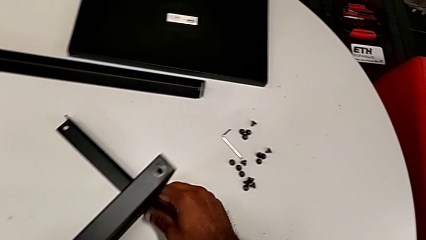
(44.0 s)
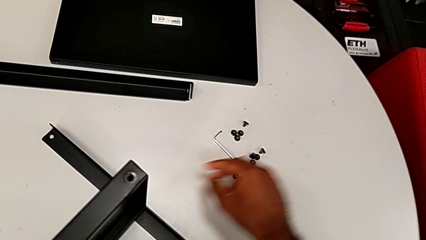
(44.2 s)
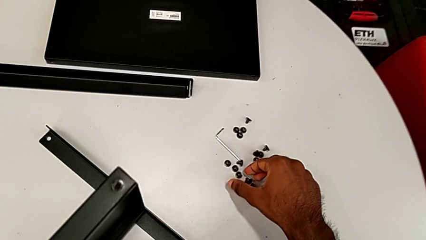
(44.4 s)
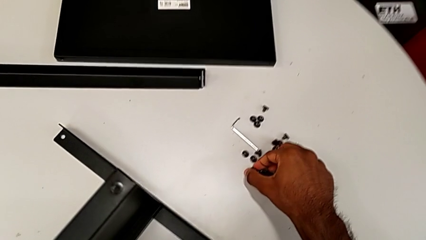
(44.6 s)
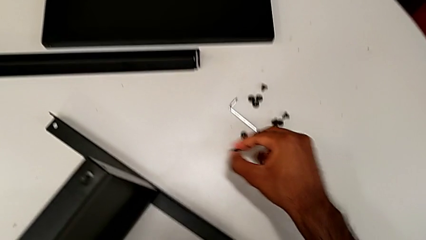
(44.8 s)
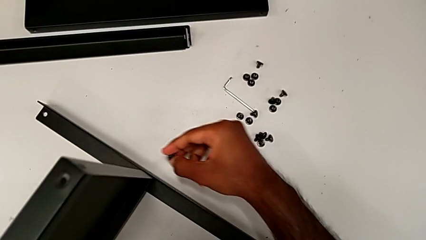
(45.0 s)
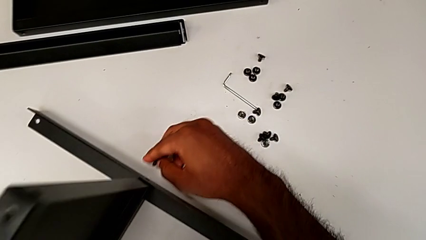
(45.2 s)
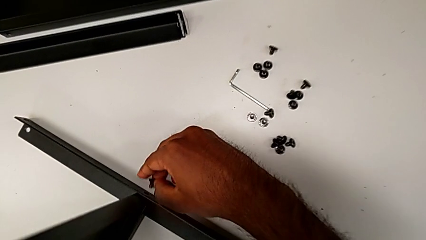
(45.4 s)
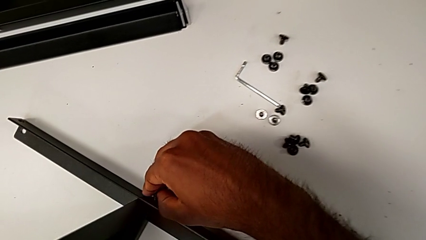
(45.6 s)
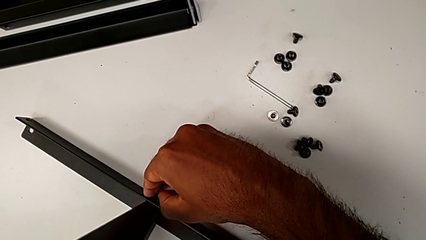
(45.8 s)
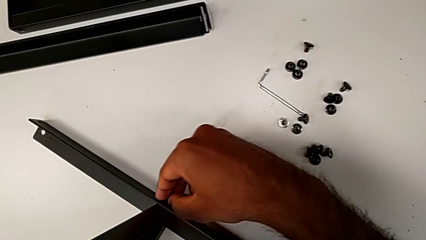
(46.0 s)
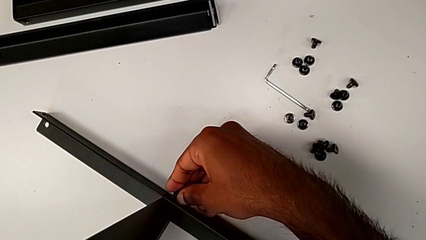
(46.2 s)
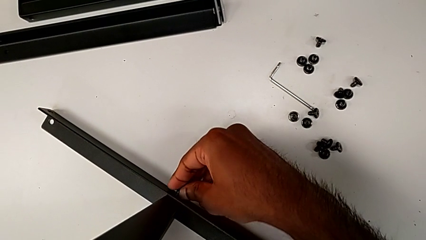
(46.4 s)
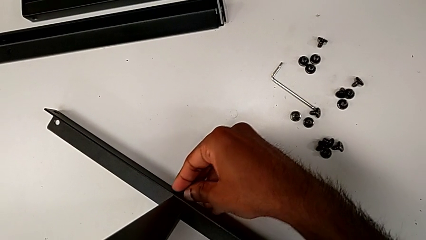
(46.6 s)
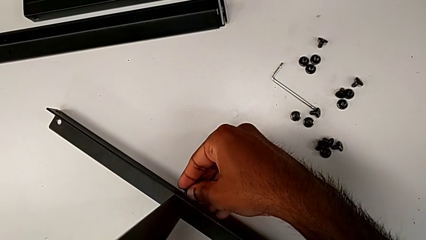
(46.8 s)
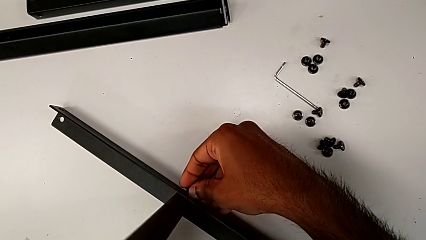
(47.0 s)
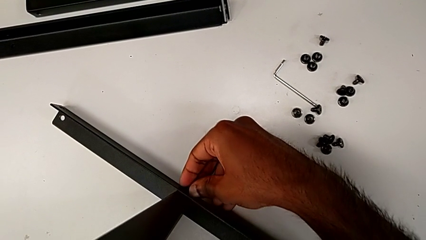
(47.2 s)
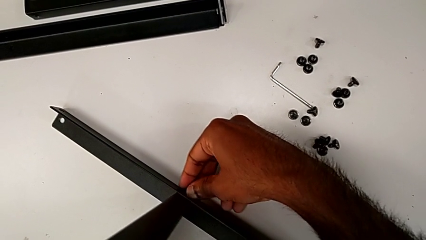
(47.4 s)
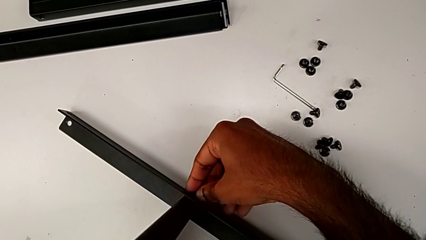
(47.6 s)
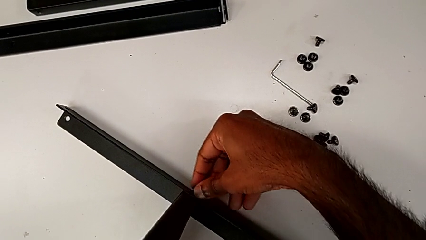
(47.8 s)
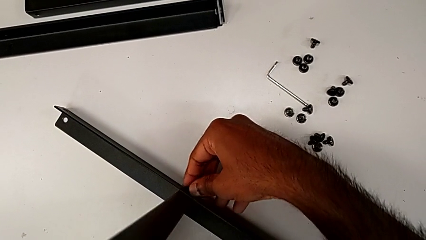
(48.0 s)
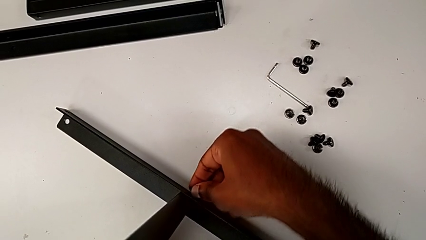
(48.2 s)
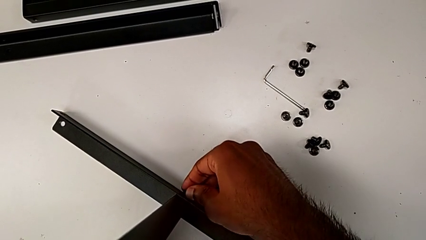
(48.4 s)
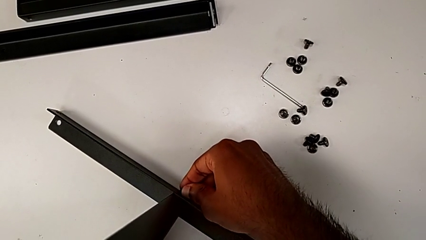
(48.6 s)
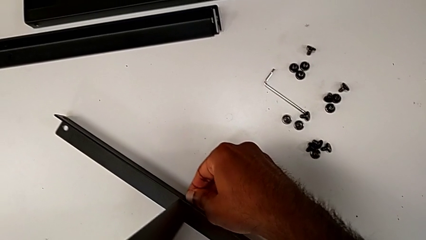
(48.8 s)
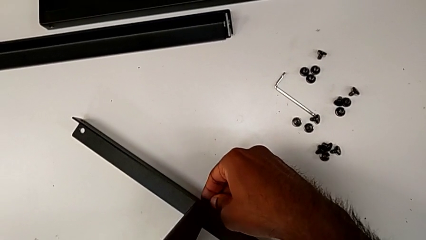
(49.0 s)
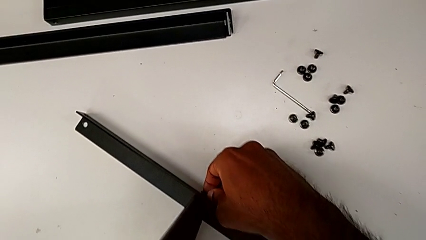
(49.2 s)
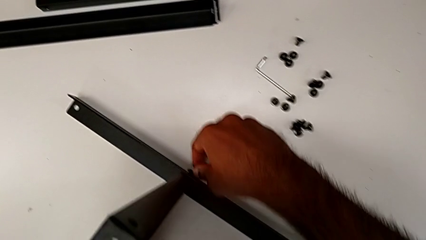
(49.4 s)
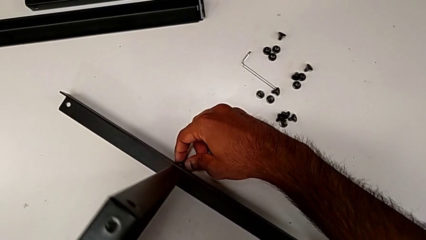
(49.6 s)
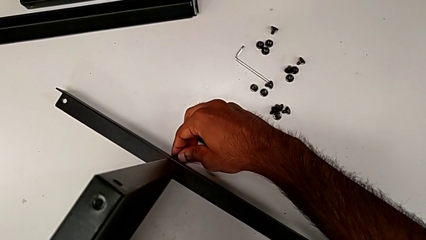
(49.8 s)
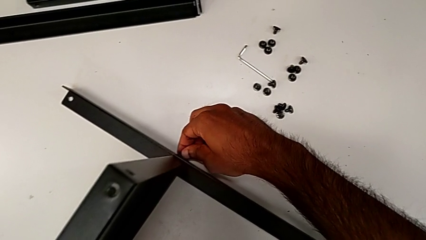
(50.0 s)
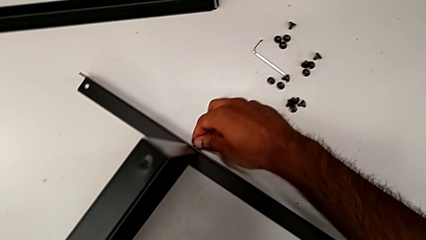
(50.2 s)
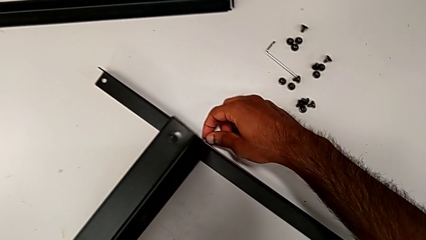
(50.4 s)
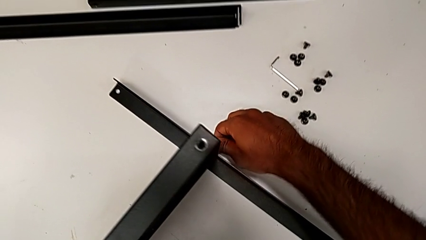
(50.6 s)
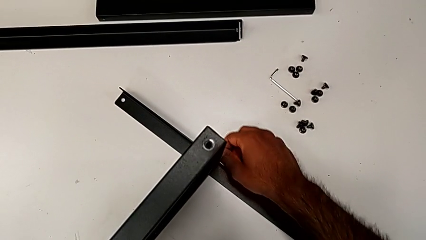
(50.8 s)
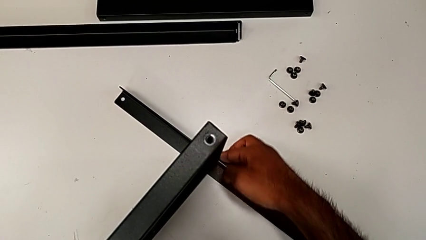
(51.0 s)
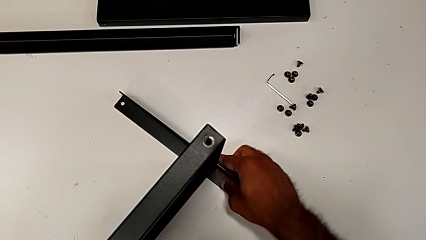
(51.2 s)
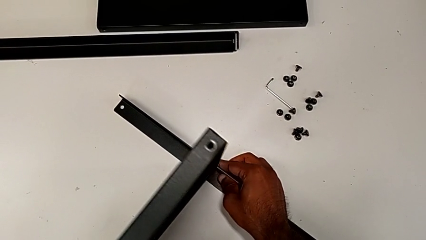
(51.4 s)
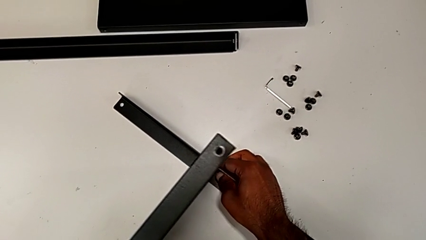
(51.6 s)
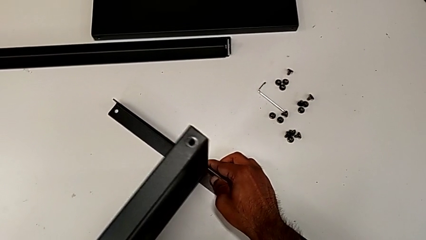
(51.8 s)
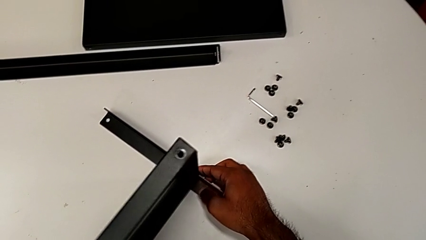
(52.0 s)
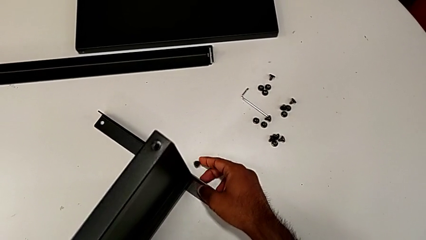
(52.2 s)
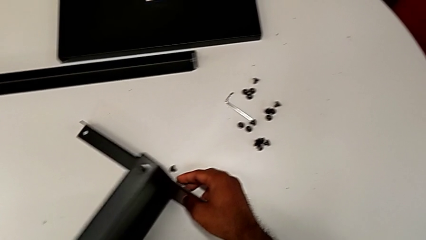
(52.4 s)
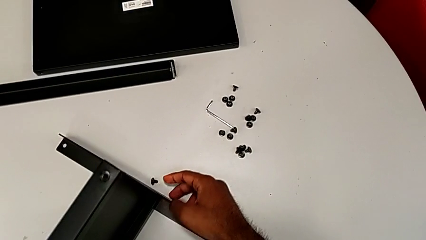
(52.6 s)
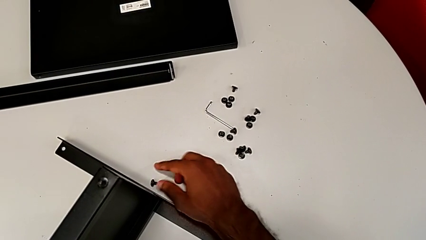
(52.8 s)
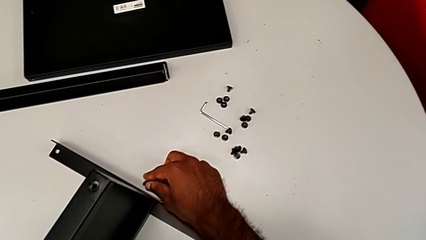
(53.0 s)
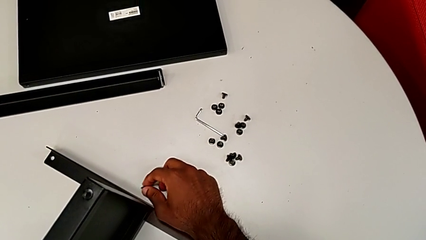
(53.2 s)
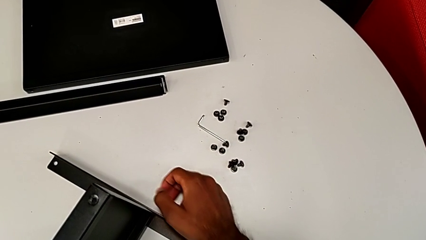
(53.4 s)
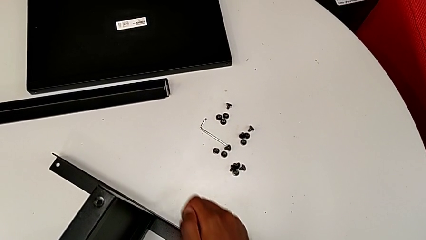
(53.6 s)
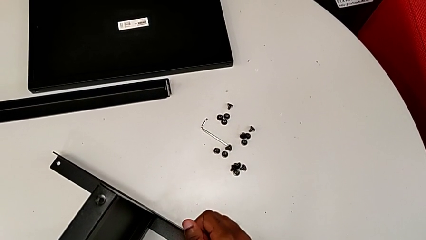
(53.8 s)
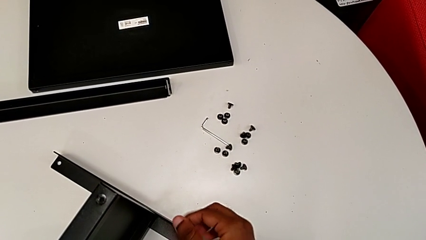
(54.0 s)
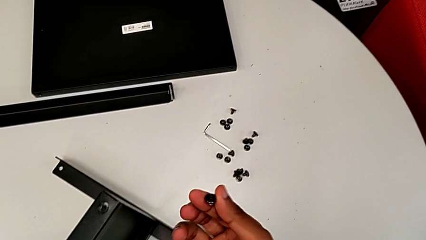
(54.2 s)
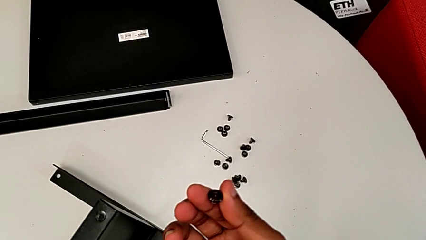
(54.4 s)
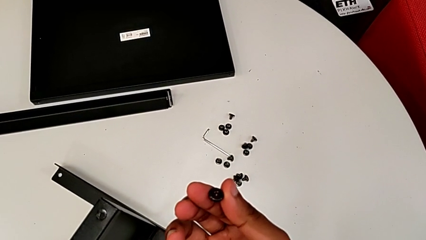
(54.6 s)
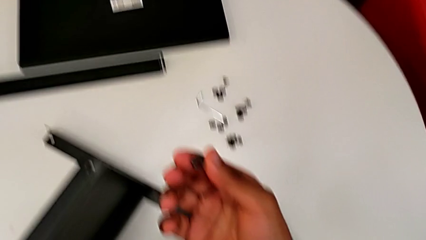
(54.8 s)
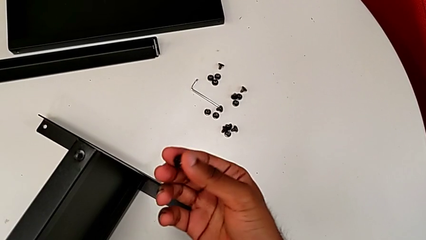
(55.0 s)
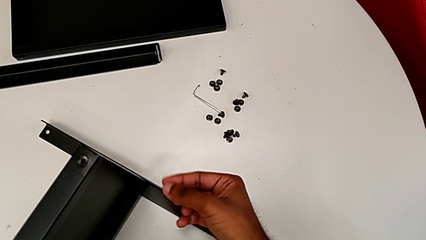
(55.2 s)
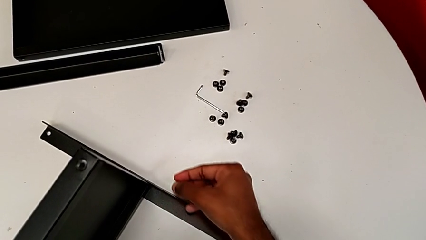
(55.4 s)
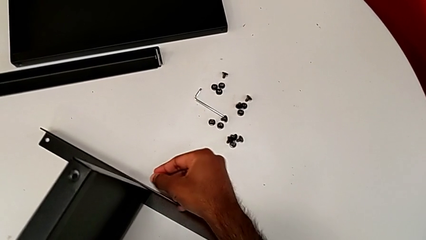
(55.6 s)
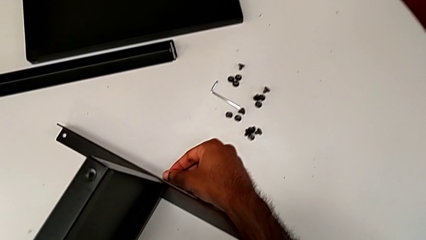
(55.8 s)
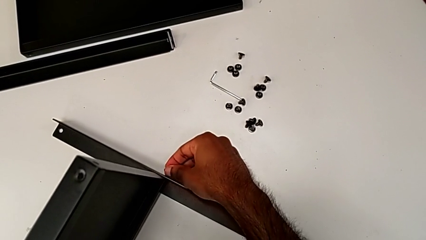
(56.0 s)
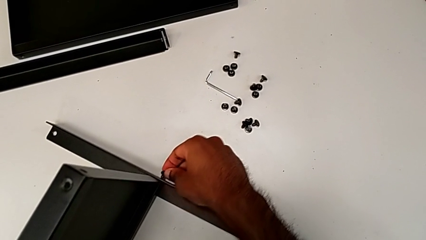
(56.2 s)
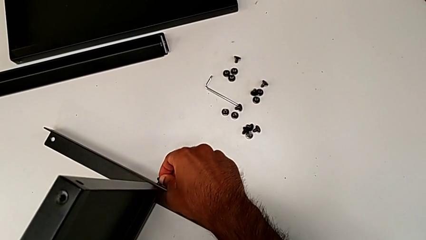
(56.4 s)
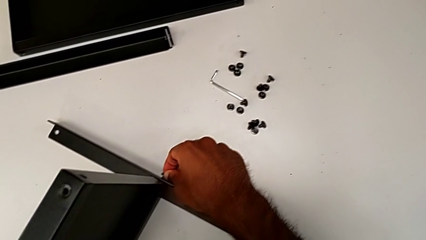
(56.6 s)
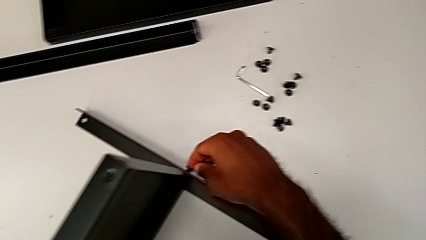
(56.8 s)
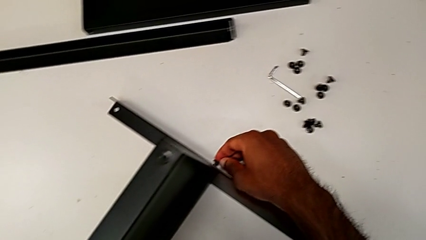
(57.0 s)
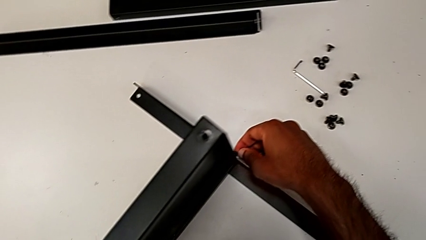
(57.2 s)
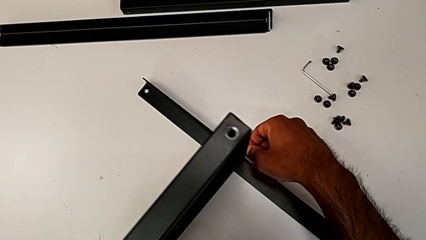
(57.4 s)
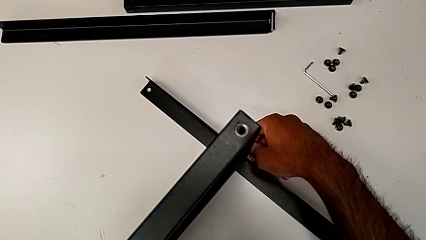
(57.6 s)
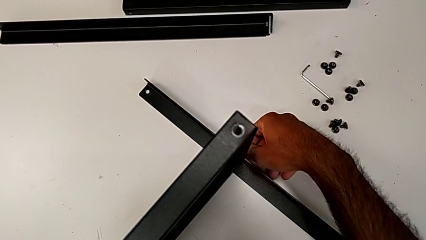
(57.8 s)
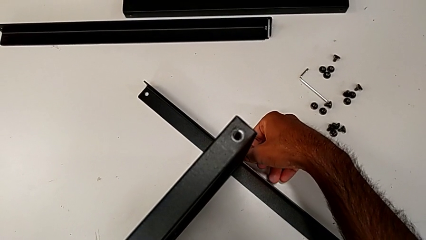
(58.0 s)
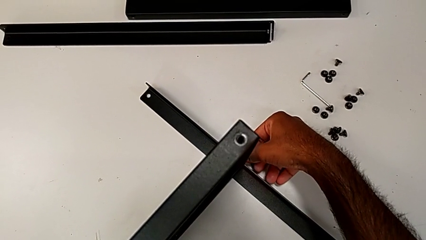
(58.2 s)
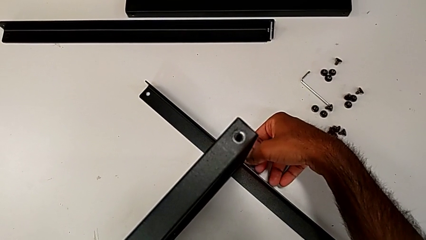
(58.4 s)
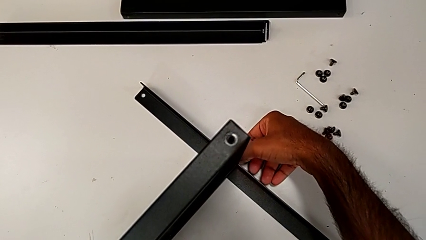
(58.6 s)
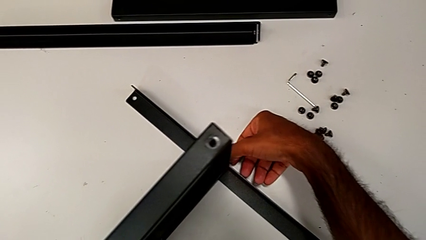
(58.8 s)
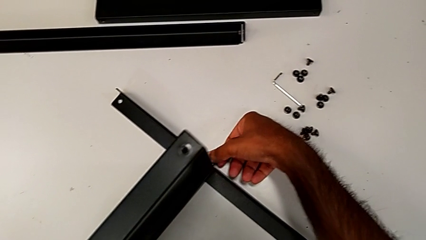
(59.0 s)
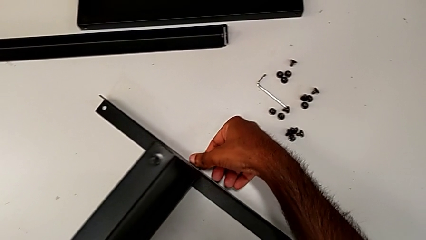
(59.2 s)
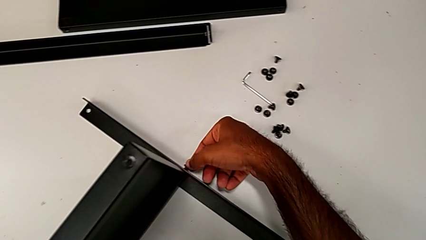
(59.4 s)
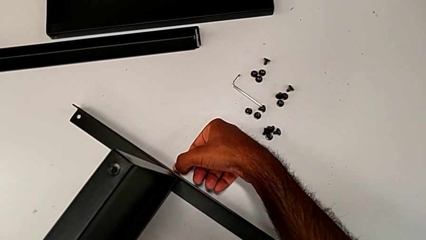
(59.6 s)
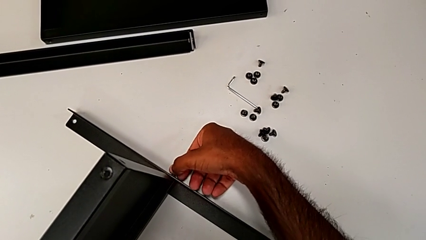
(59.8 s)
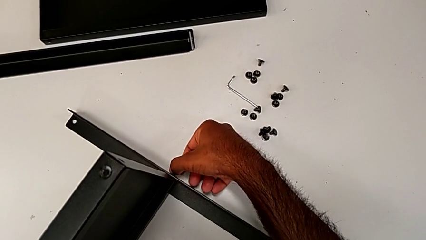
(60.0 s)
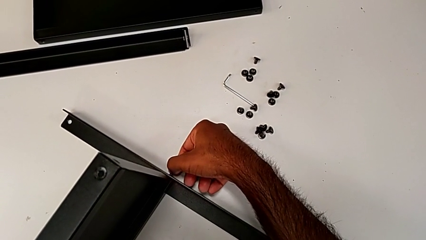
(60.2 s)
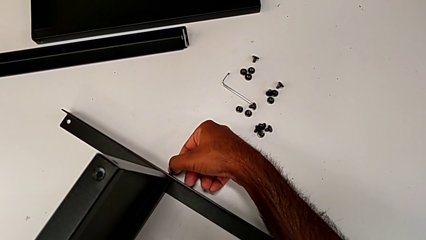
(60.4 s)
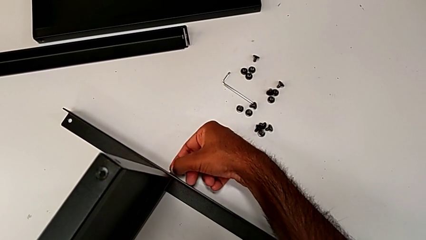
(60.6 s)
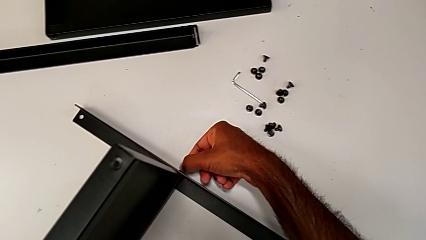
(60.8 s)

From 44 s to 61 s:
The camera wearer is screwing one side of the first leg to the shelf. They grab the hex socket head, insert it, wrongly drop it, grab it, inspect it and begin to insert it.
